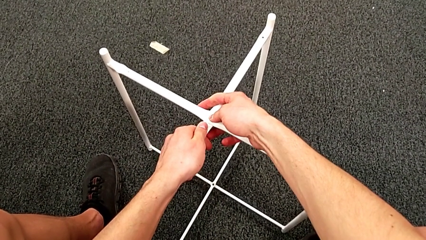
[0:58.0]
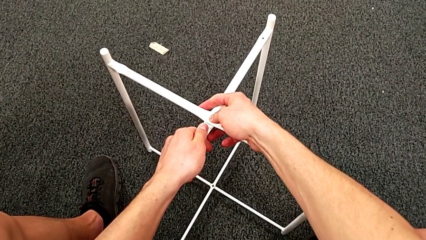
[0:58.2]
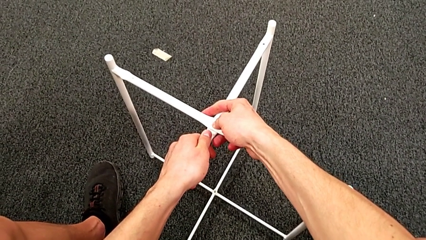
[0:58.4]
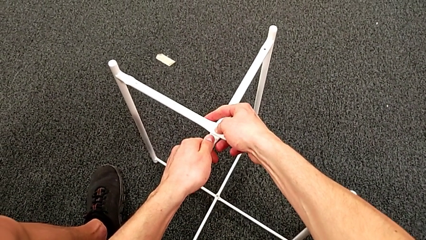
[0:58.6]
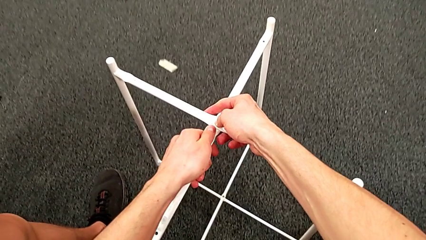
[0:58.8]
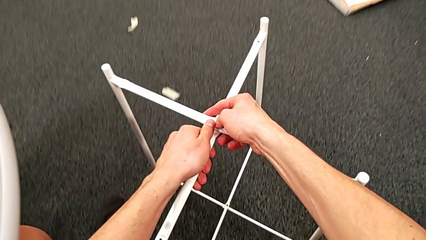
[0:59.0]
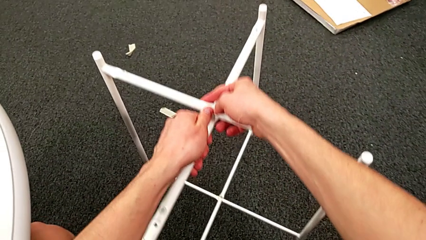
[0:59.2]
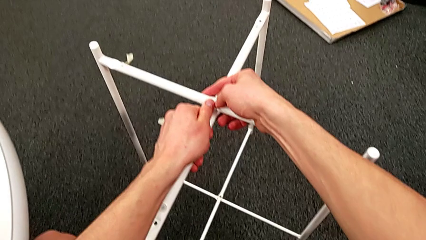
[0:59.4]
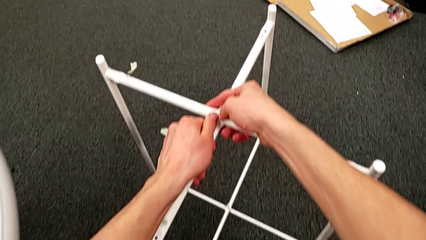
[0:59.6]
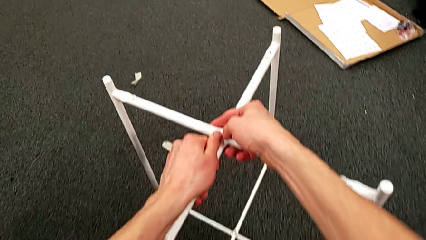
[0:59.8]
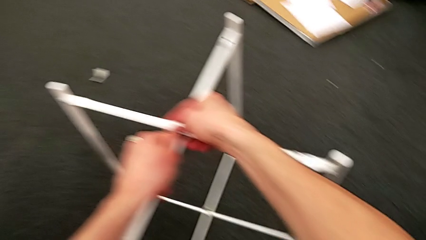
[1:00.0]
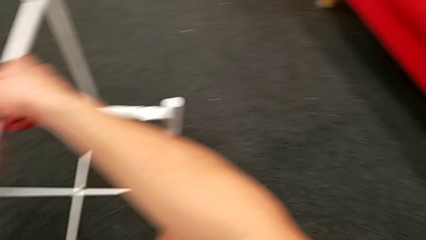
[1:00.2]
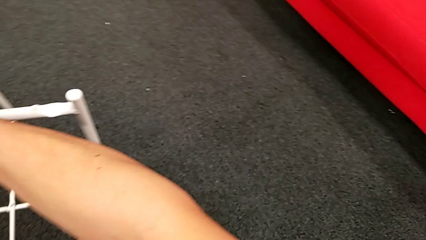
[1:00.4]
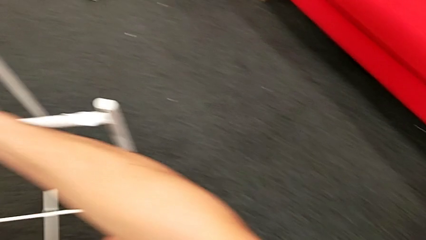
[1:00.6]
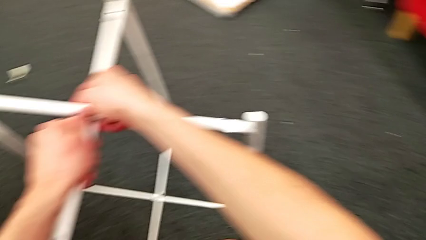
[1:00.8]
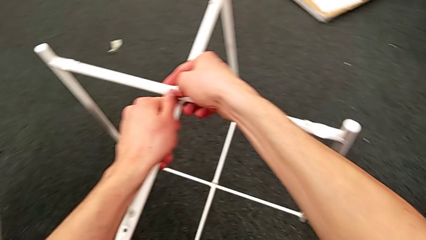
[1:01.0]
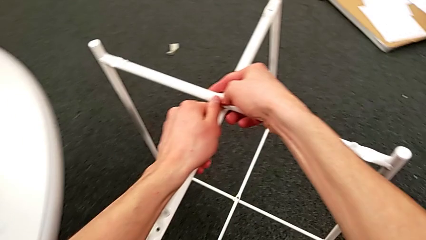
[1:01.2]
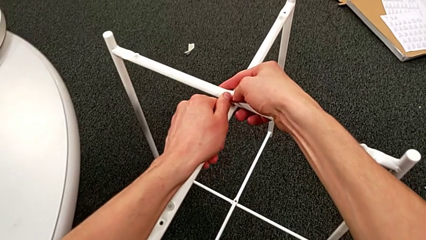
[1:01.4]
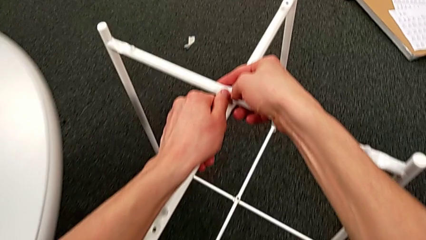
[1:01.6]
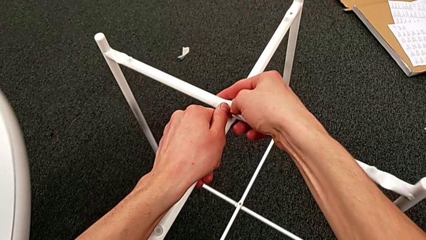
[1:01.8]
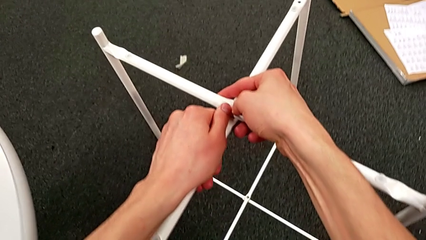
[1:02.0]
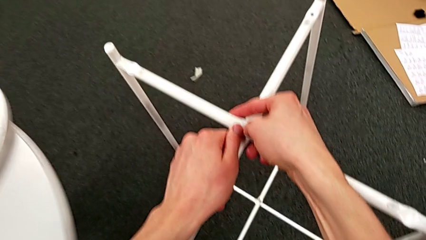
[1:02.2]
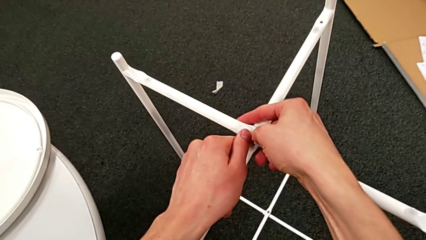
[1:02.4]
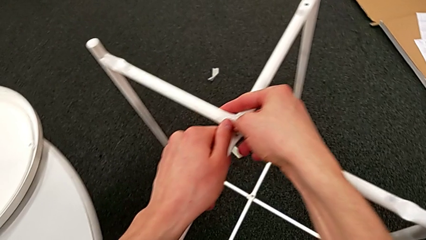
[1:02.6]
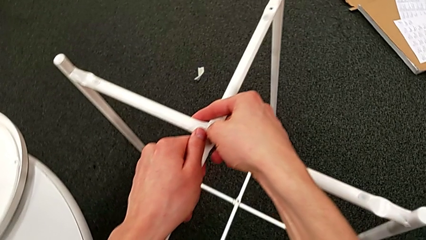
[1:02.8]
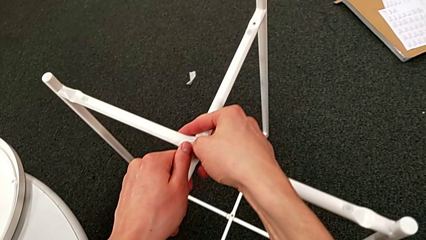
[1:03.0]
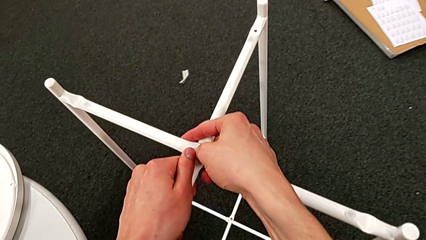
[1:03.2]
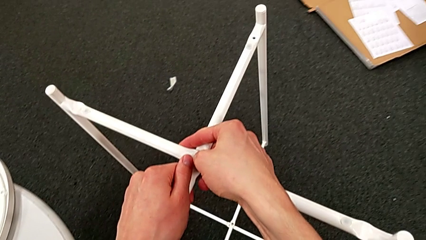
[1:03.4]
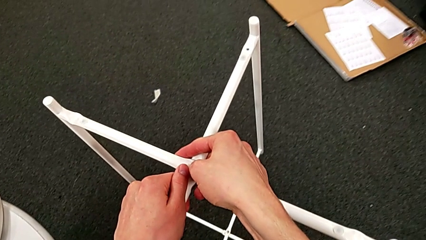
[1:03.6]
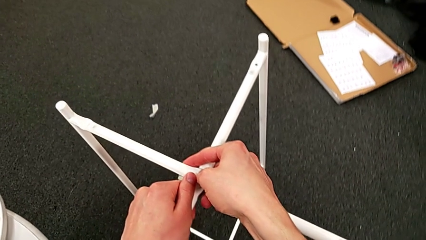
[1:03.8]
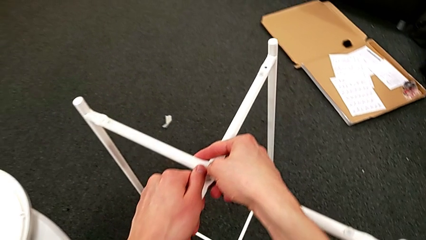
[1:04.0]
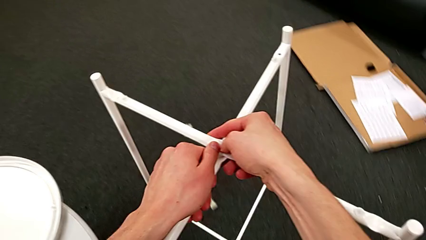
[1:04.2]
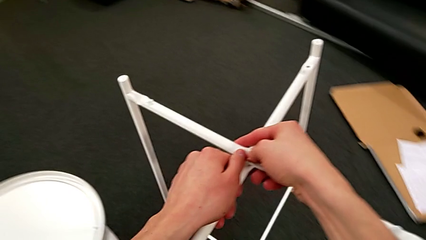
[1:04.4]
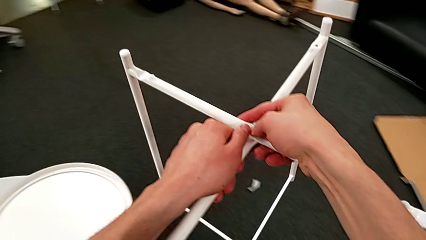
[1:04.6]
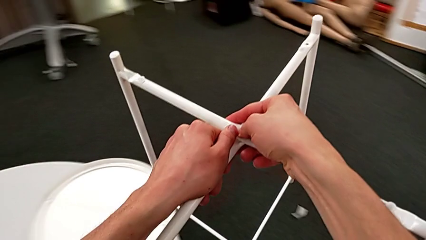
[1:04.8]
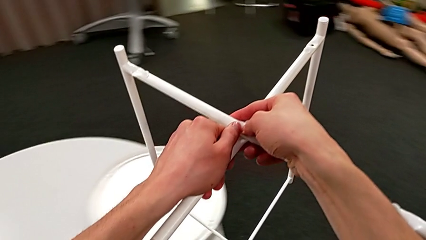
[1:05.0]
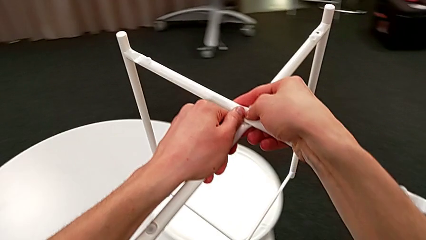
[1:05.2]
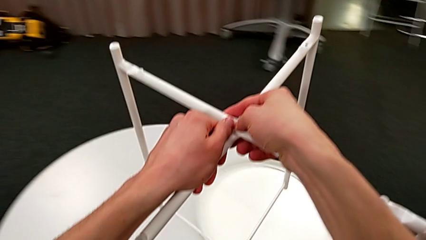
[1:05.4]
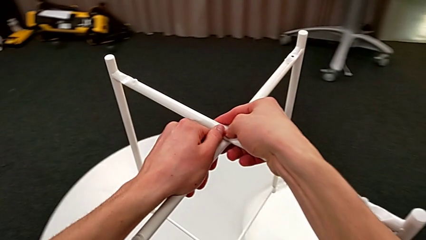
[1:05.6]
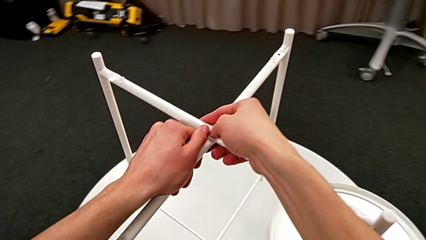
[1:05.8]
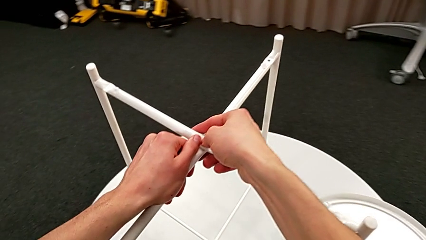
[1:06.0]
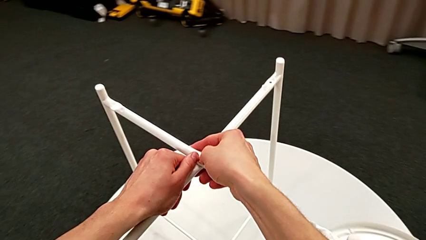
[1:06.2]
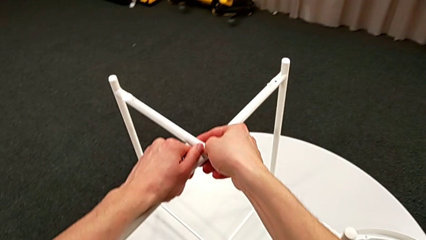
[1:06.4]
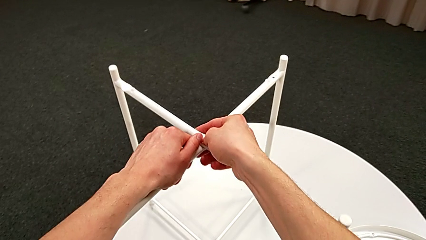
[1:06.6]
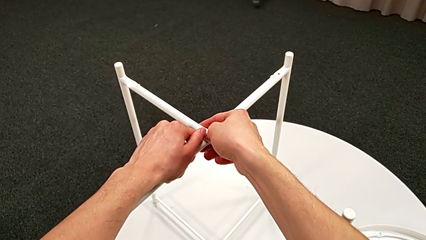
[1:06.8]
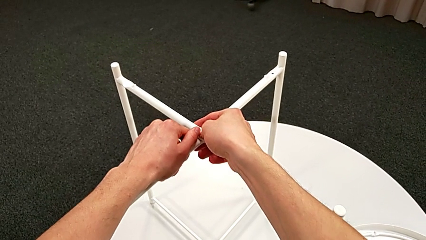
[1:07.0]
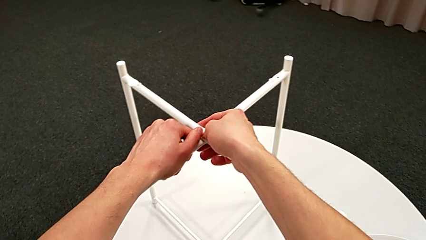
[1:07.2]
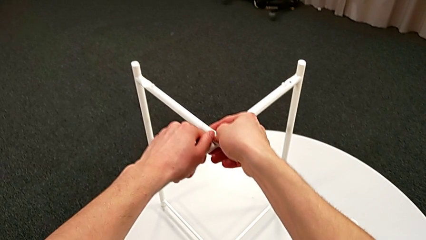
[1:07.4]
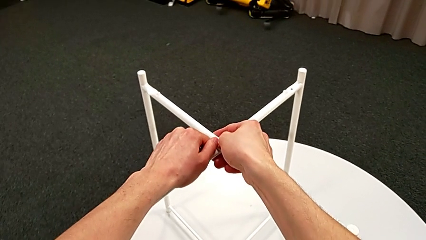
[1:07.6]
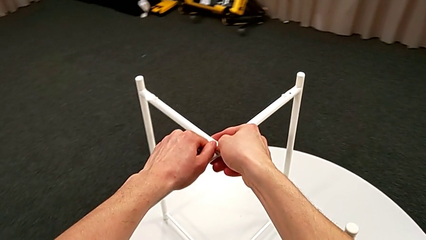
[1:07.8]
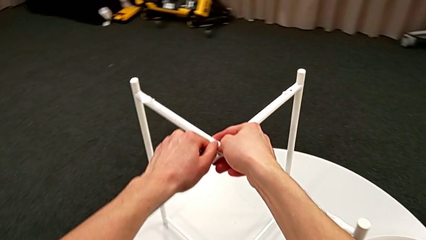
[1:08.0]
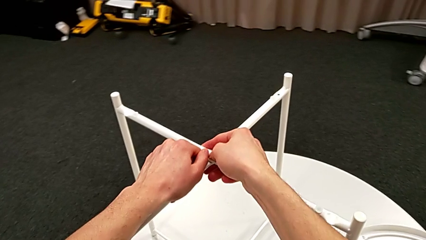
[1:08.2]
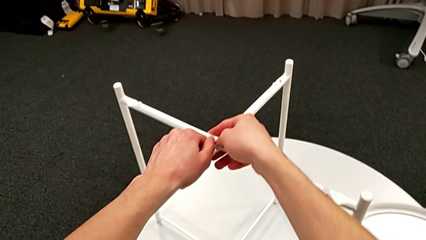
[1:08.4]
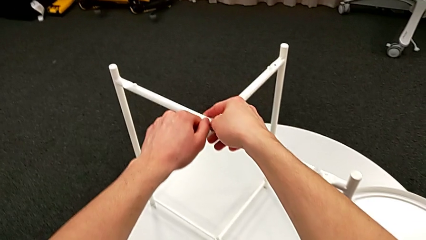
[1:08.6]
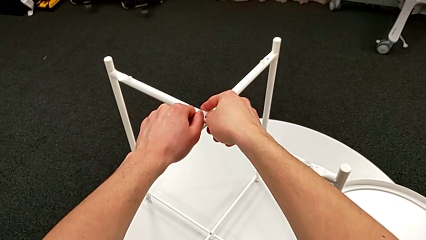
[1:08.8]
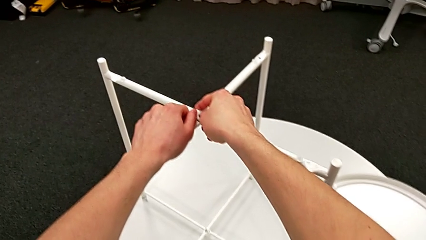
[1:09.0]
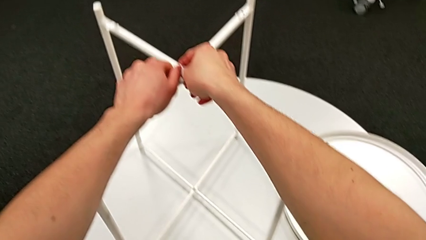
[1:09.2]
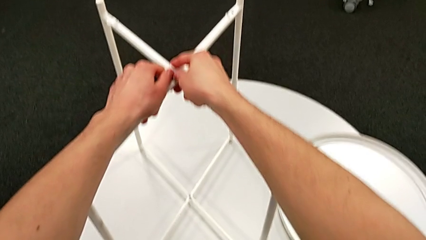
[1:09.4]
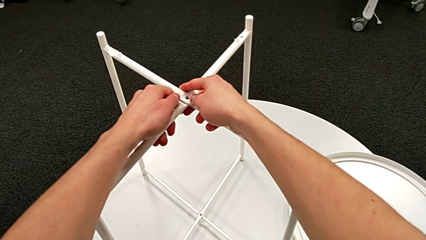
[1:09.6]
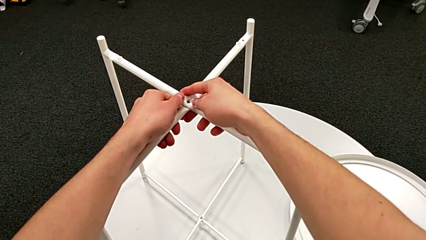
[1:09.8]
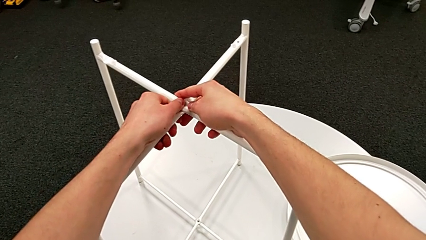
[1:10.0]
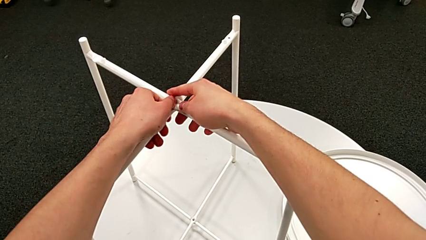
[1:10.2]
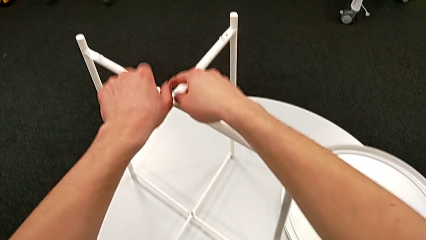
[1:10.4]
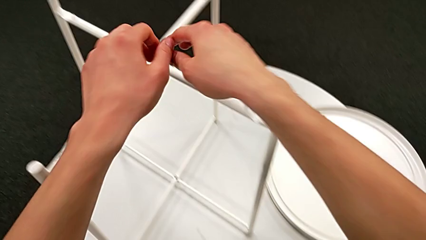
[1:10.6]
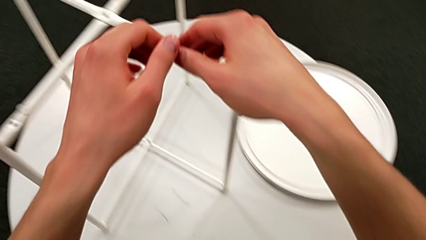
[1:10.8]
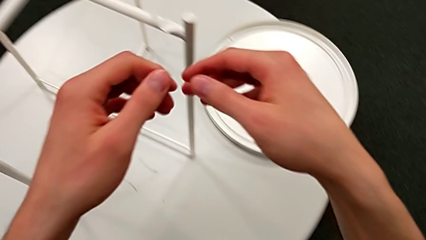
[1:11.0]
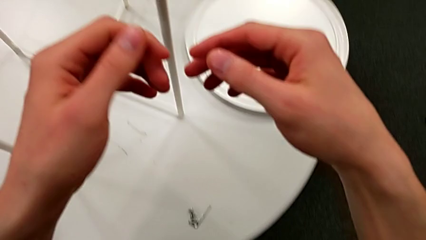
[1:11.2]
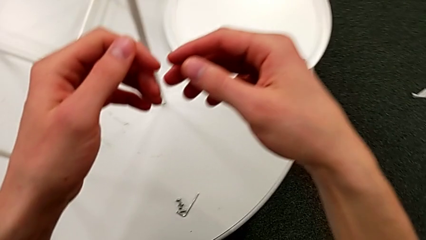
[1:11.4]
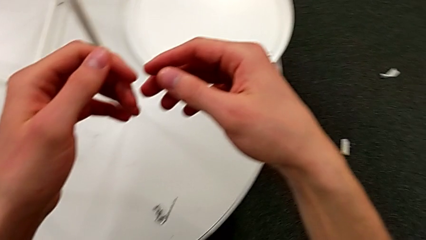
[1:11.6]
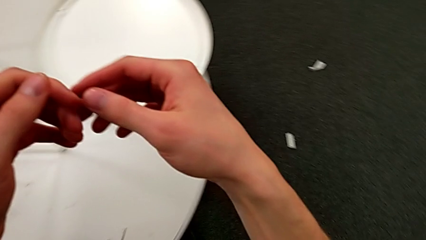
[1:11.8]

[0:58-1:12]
The camera wearer is assembling the table legs. They grab the leg, hold it, place it and align it.

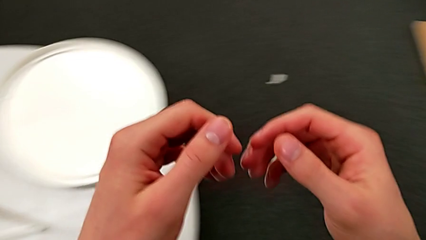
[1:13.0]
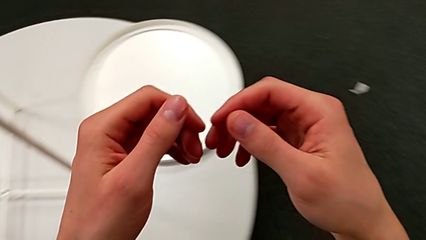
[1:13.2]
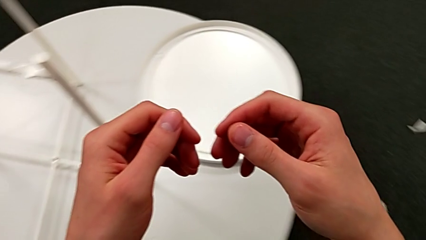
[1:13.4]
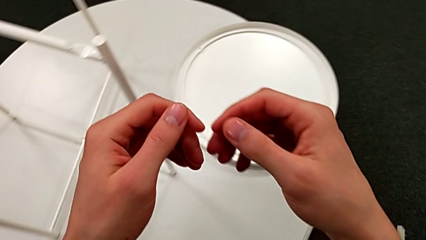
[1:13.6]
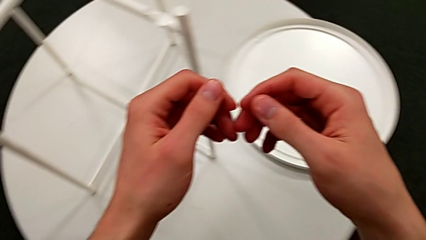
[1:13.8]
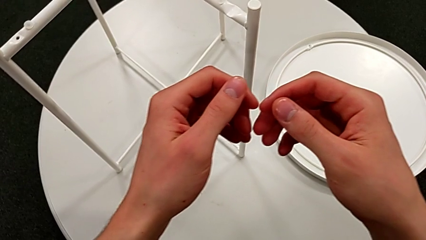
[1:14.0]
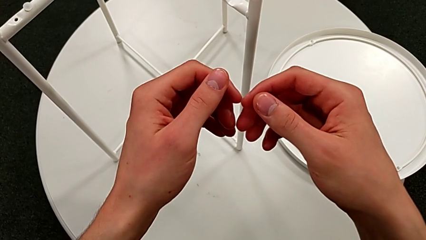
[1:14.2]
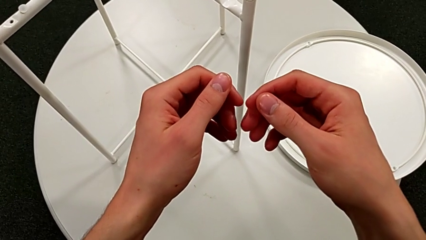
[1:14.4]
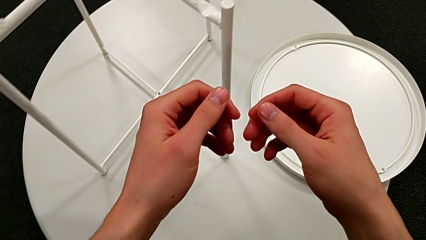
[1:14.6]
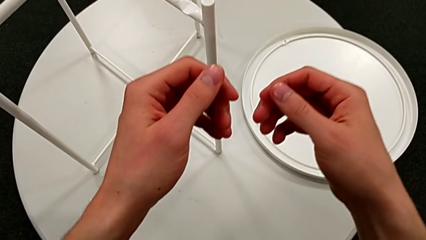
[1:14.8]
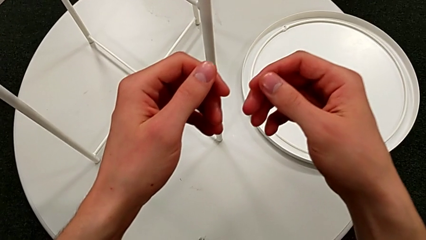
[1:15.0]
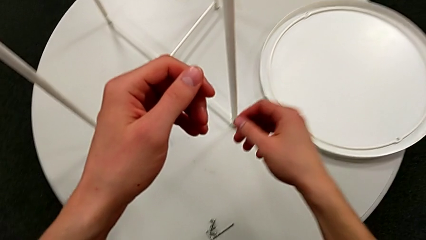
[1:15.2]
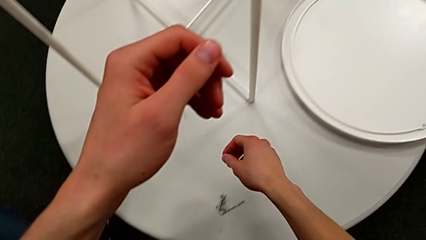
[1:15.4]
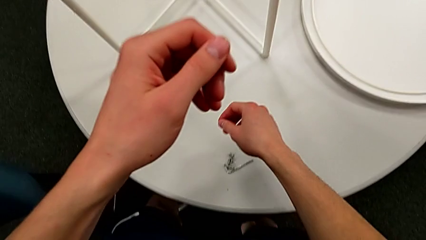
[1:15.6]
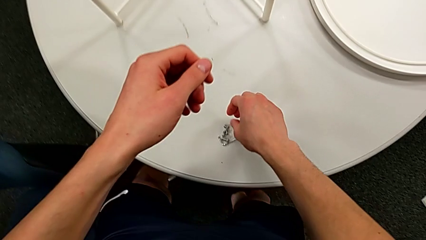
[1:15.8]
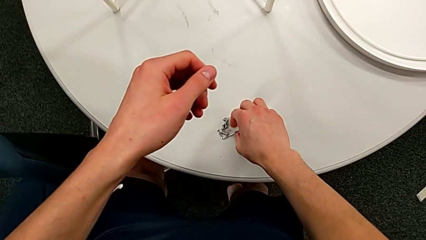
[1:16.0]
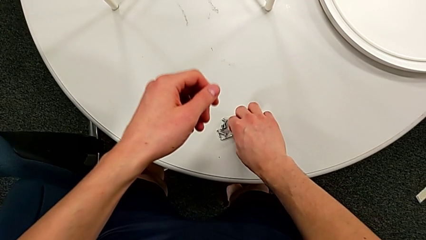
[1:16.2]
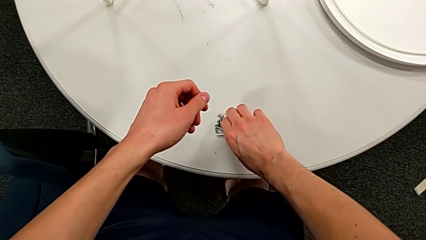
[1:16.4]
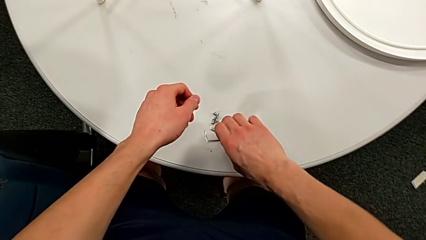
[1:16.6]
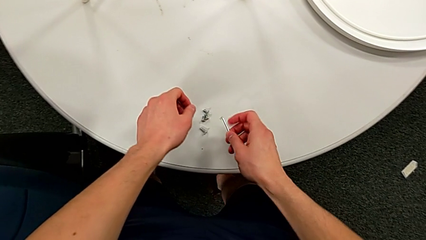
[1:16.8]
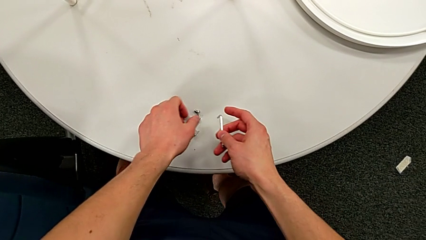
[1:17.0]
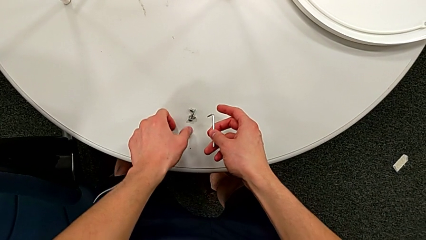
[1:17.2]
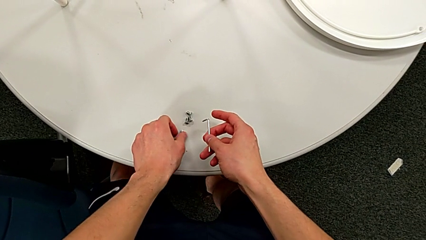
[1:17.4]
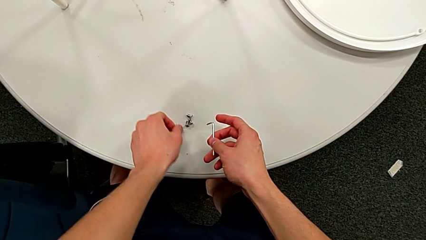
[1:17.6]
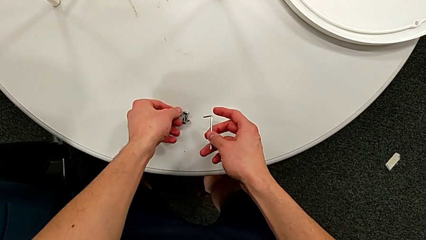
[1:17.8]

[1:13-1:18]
The camera wearer is assembling the top screw. They grab the Allen wrench and grab the hex socket head.
